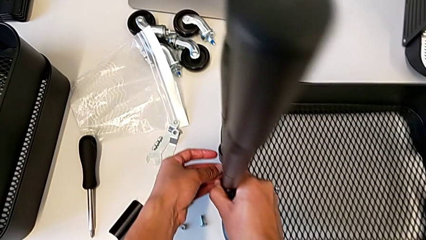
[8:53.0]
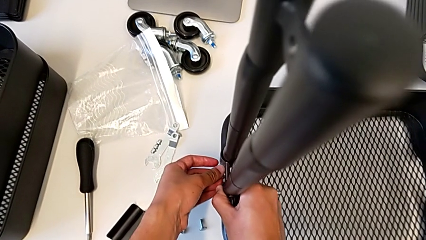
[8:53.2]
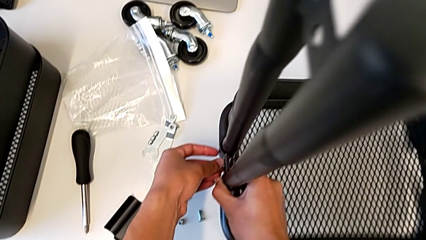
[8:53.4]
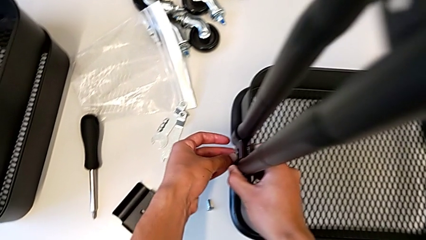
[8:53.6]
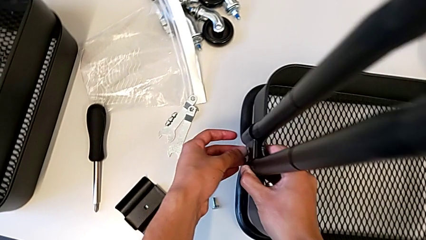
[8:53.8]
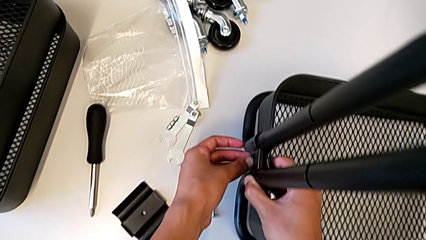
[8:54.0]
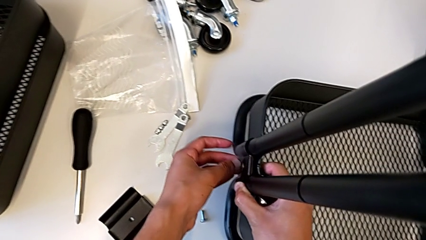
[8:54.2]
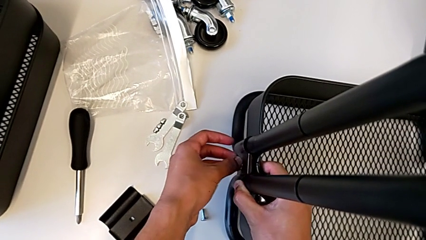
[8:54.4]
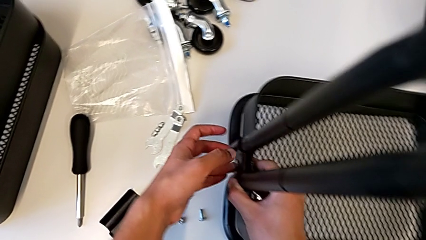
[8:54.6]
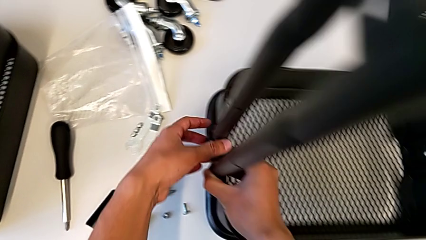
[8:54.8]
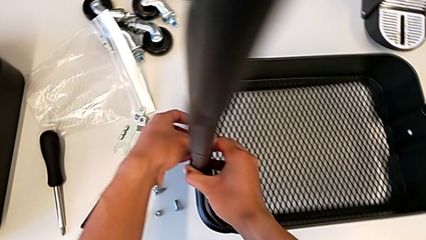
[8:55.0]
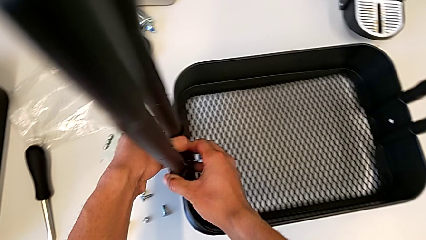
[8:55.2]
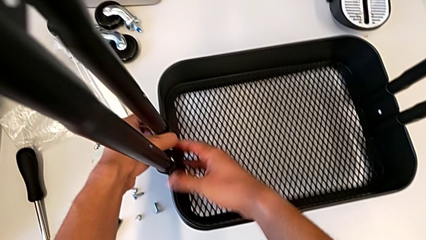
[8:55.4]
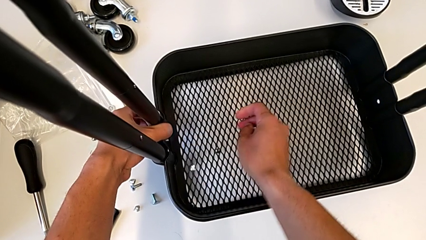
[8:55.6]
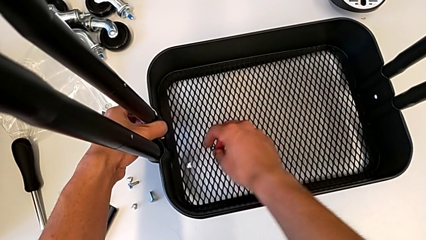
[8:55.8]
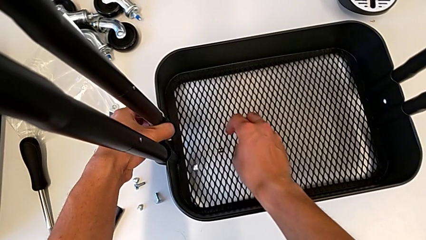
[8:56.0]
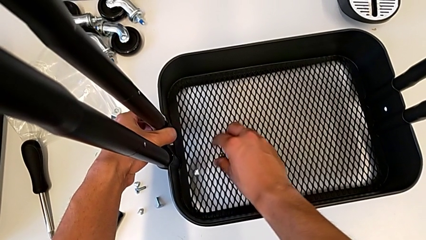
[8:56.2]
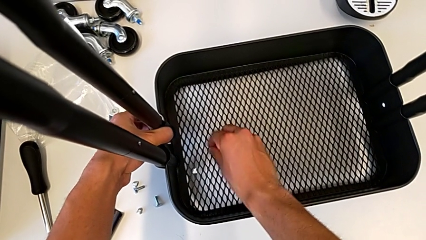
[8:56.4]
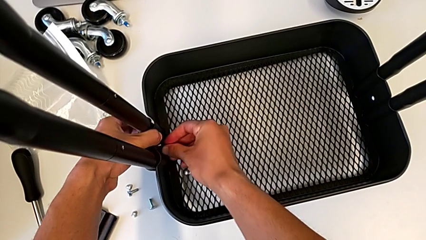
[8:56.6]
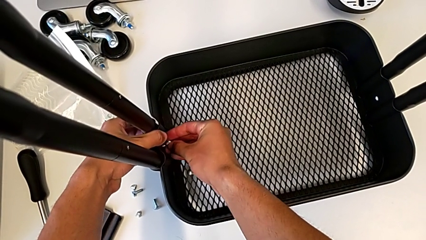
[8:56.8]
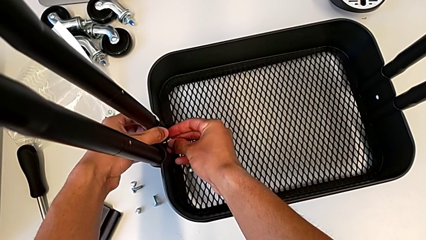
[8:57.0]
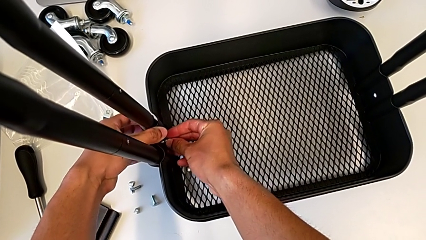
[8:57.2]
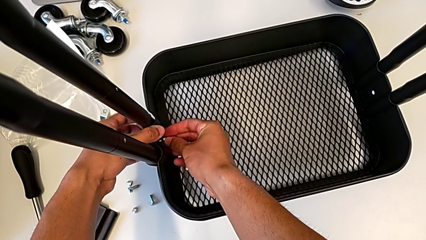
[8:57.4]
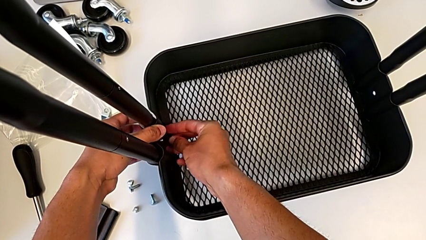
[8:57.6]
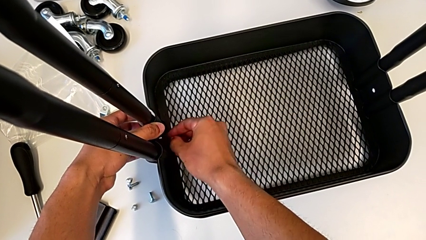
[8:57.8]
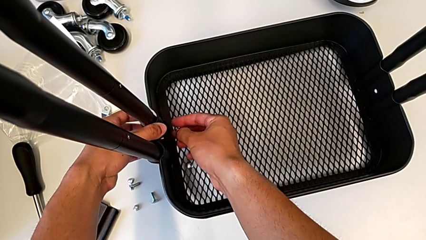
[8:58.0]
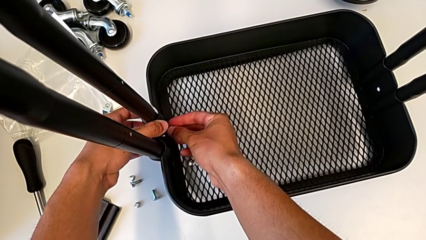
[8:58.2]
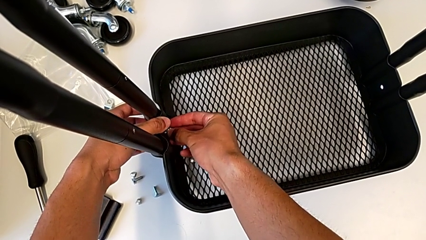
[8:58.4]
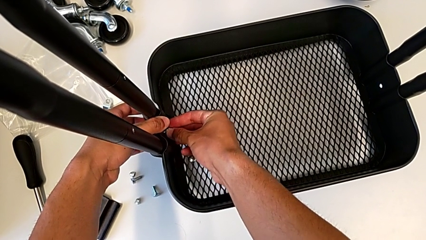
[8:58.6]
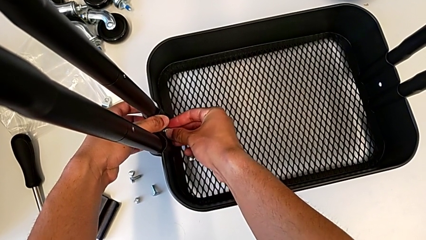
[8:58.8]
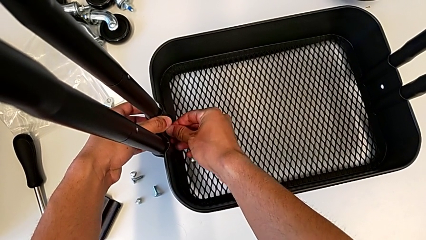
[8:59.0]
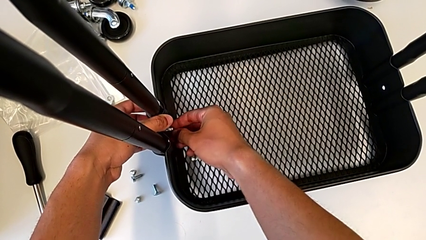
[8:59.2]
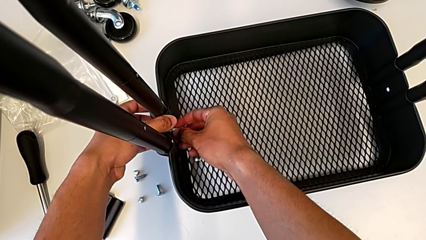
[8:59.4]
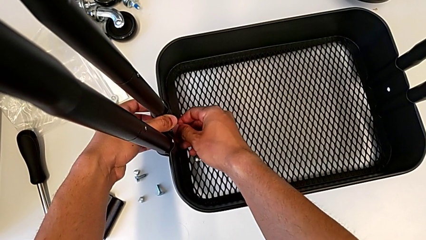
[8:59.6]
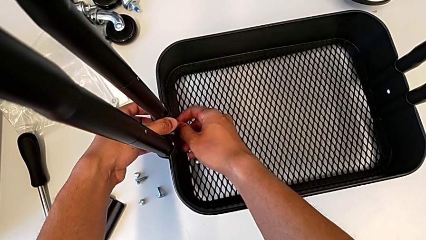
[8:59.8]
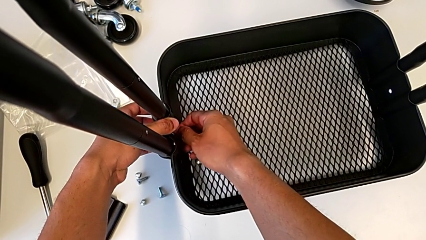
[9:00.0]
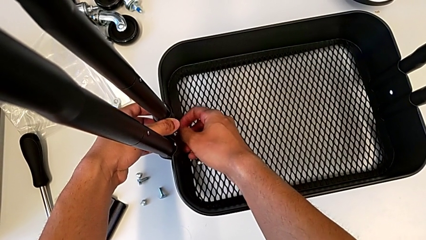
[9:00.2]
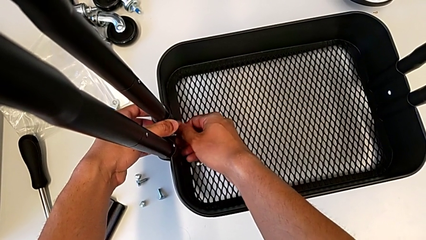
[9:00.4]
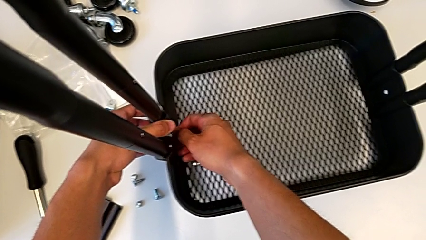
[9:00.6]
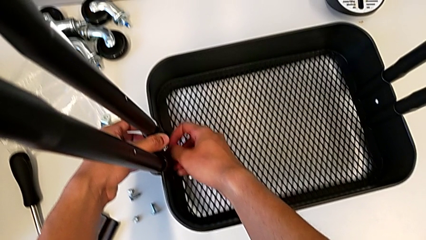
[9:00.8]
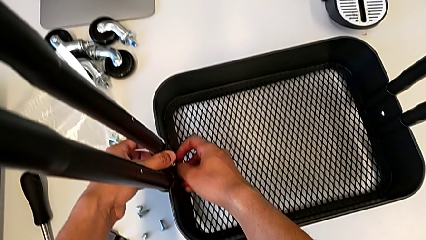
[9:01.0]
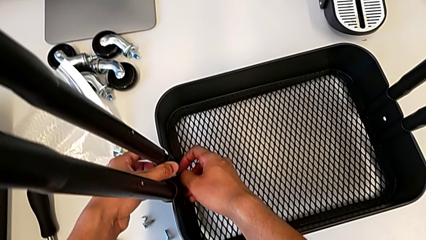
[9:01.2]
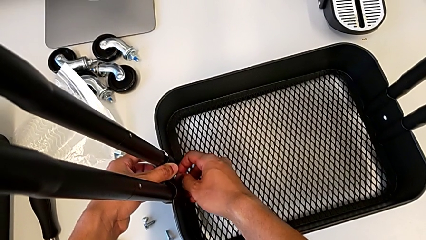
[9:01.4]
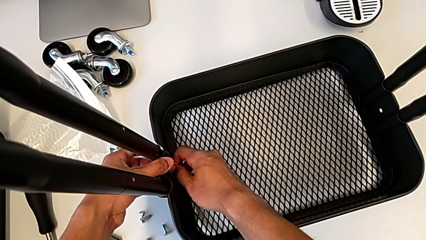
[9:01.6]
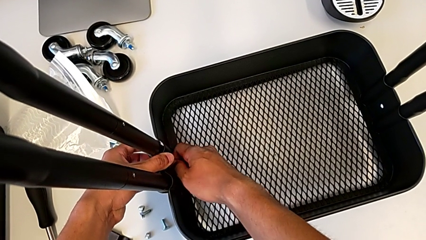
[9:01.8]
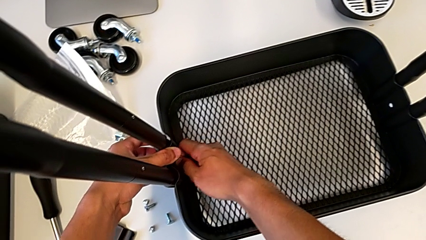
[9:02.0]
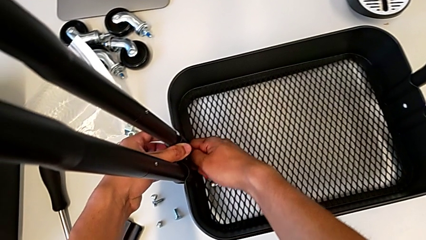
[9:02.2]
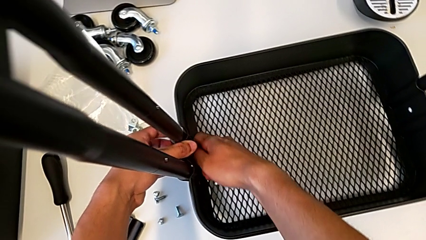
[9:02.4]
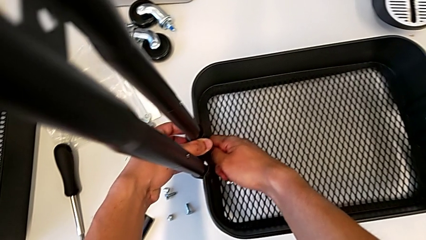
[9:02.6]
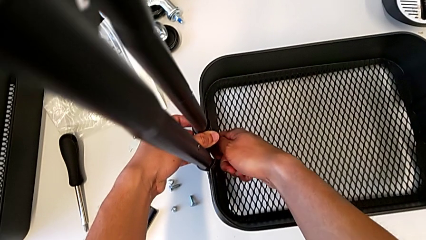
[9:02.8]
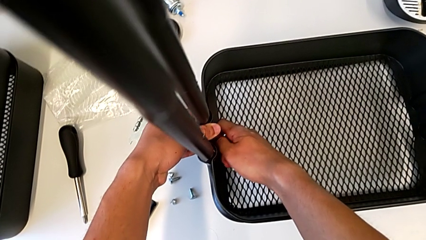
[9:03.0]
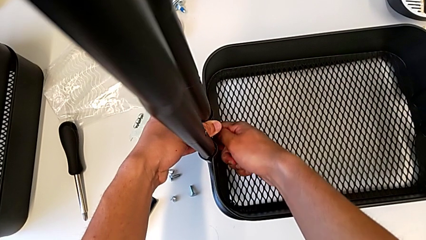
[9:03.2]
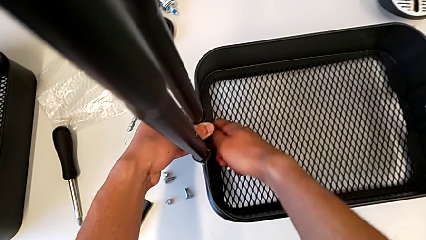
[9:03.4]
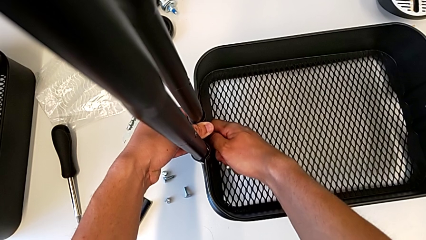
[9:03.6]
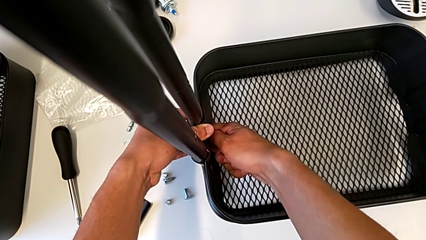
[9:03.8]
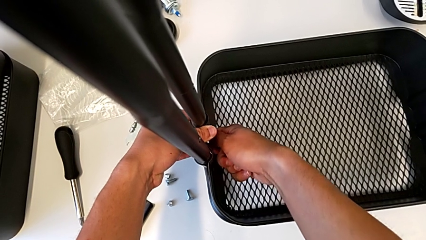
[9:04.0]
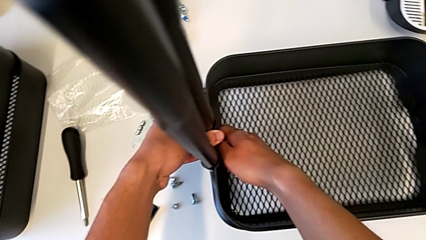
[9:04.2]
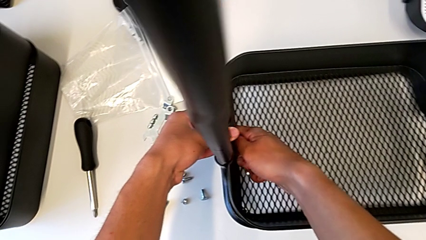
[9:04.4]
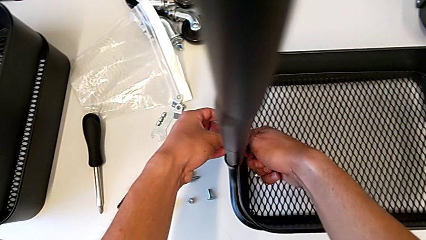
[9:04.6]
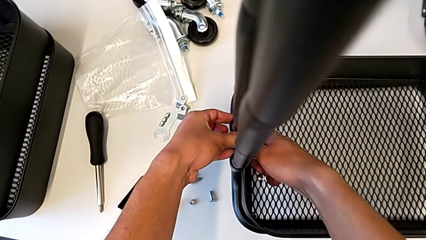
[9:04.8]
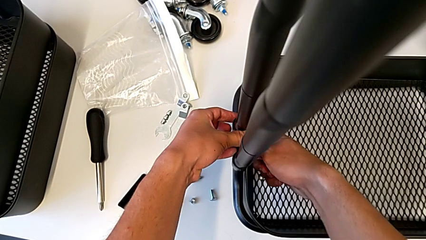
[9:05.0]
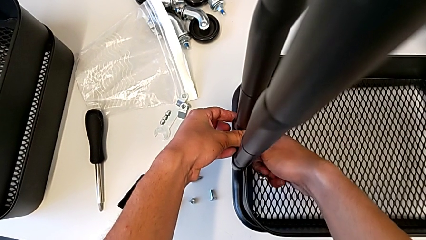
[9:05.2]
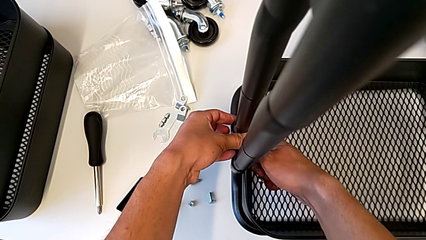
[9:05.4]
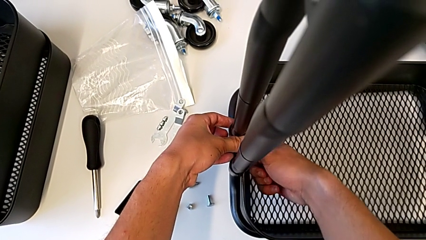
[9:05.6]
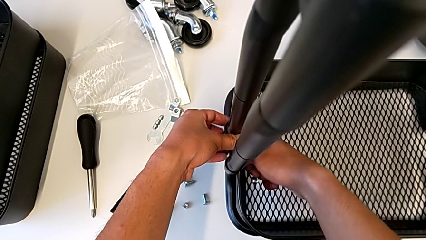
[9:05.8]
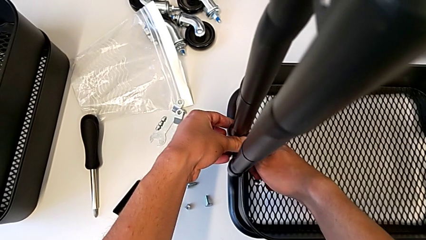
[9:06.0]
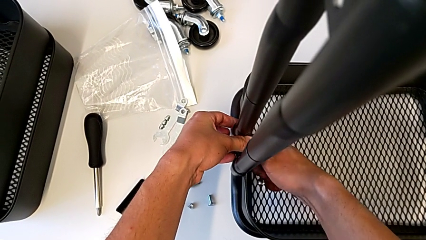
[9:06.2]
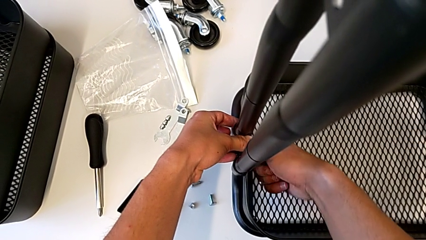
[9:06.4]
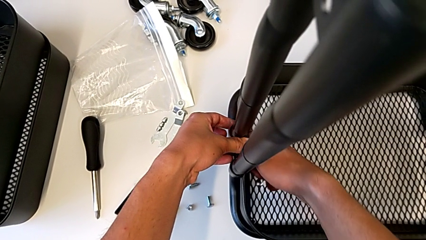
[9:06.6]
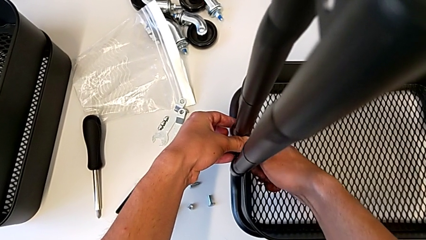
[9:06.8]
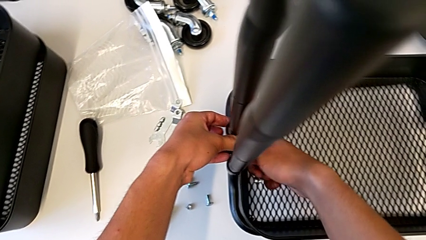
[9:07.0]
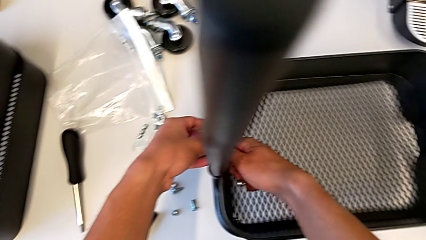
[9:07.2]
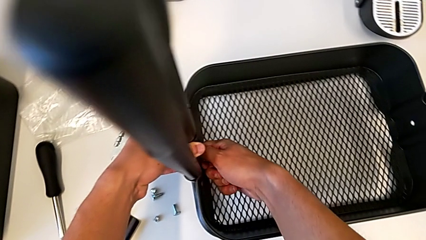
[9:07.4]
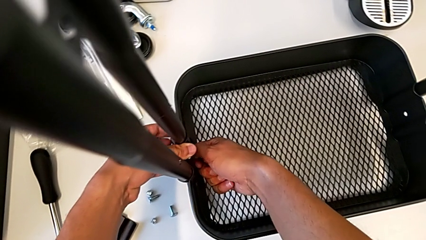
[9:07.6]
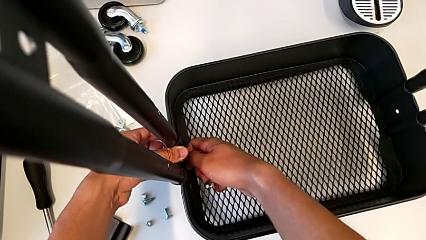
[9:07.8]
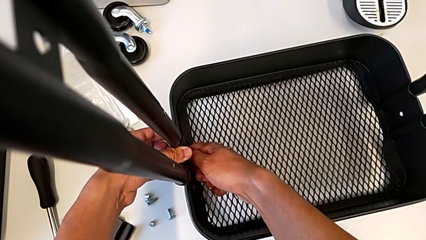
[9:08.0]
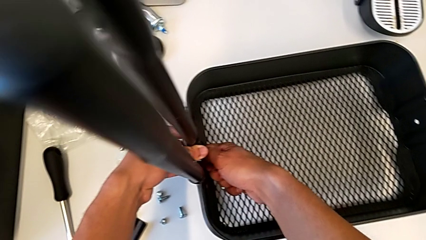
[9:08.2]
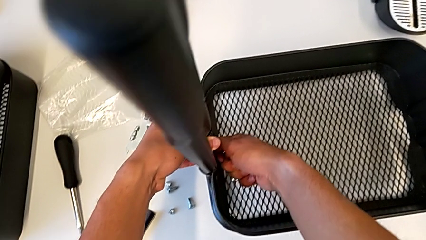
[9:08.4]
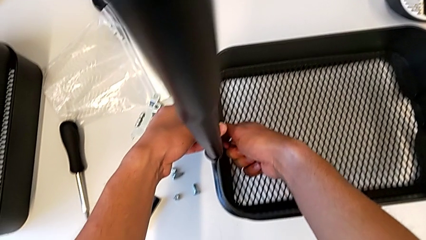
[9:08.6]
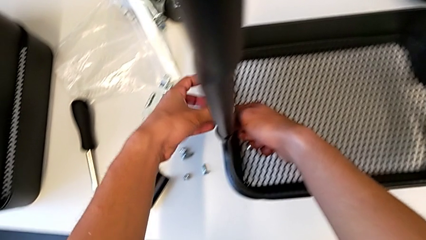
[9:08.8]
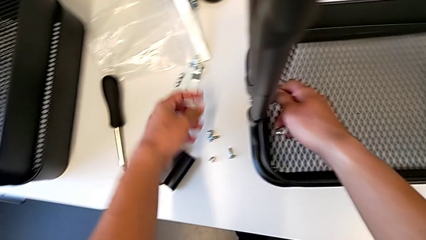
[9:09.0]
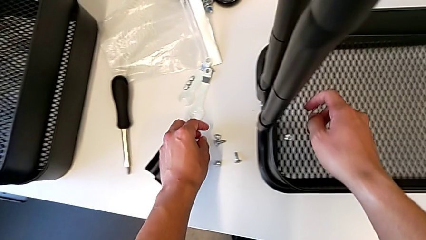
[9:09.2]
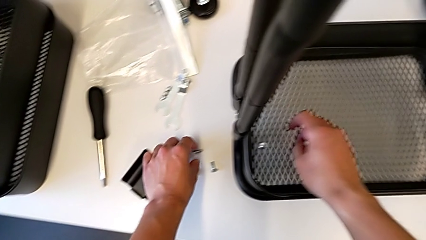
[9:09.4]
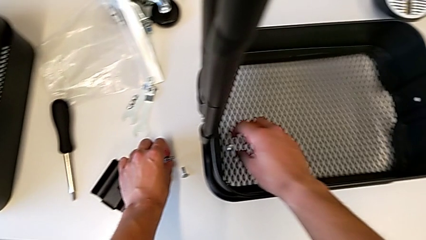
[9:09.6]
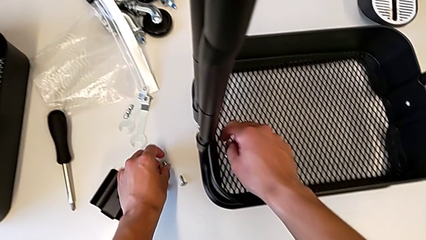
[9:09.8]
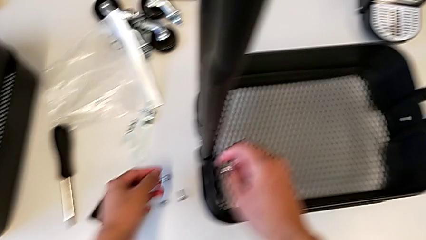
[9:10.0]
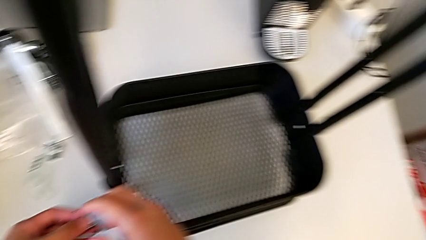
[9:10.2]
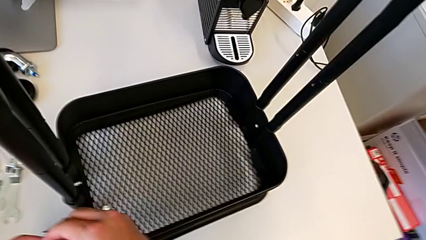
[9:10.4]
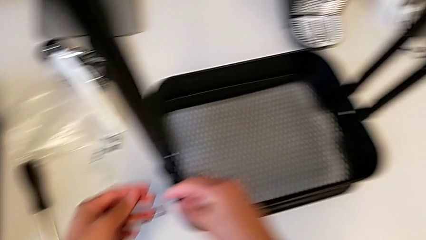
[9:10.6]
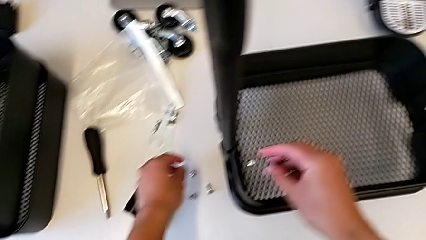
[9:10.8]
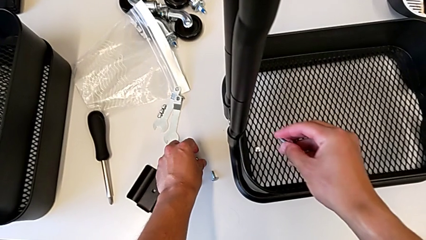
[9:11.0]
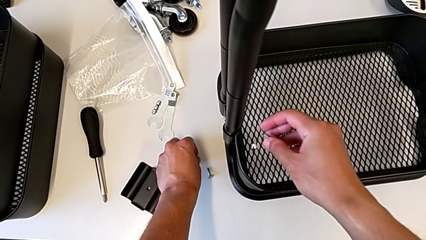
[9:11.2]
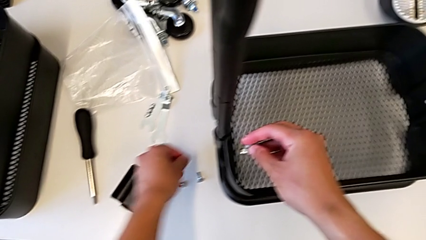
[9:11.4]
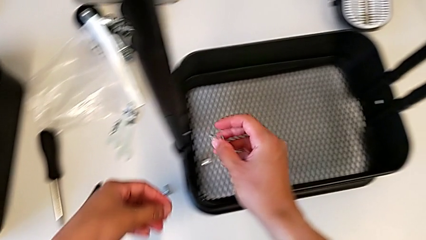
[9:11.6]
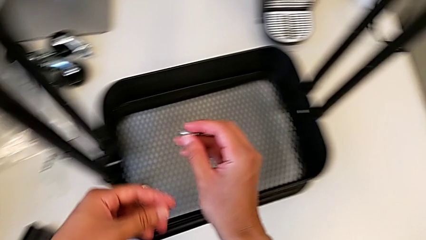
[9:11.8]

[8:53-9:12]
The camera wearer is screwing the brackets on the bottom table. They screw the screw, place the hexagon cap nut, screw it and begin to grab the hexagon cap nut.
